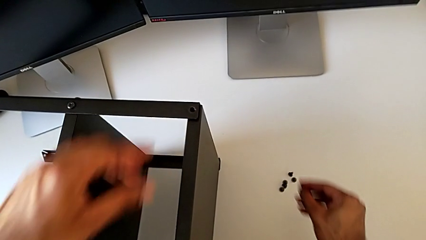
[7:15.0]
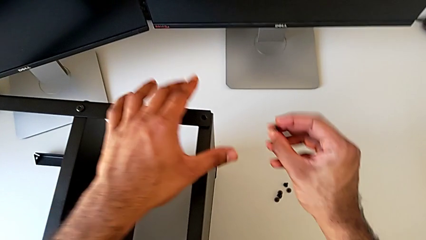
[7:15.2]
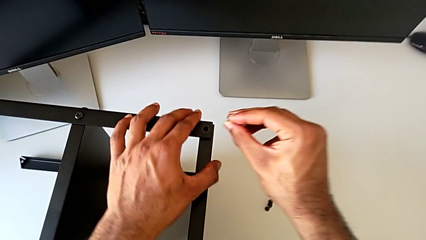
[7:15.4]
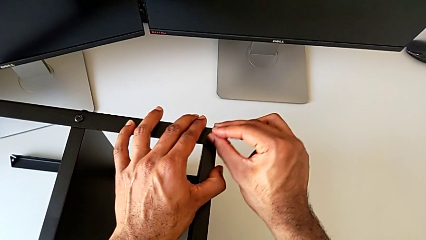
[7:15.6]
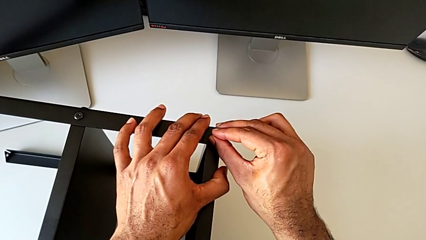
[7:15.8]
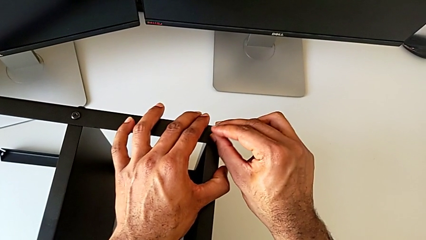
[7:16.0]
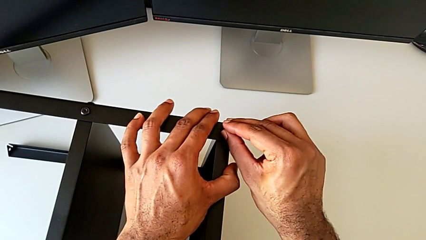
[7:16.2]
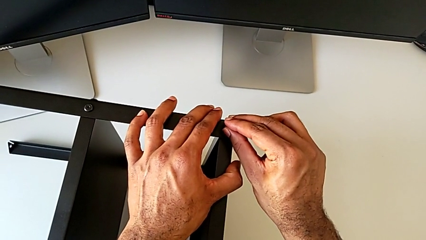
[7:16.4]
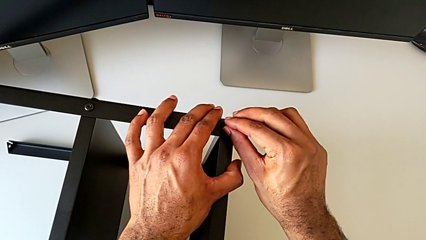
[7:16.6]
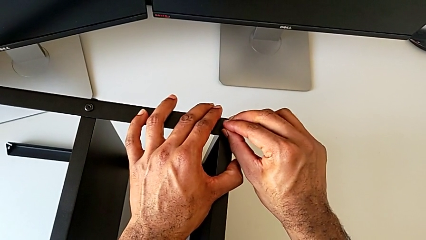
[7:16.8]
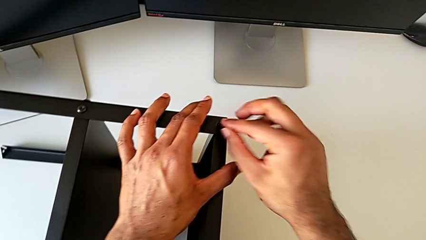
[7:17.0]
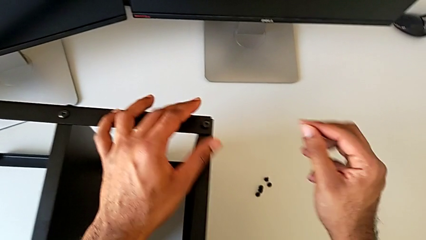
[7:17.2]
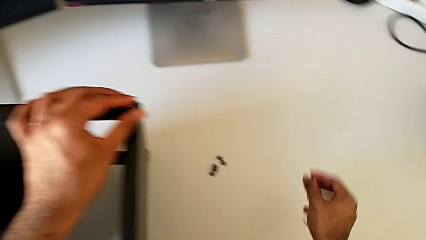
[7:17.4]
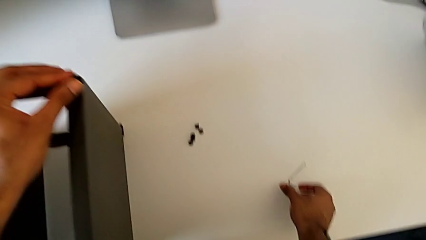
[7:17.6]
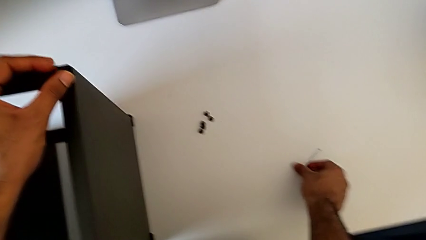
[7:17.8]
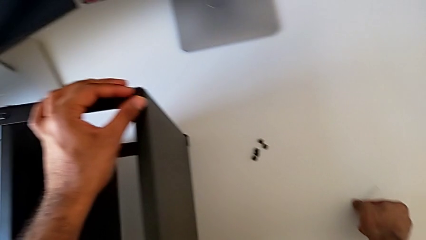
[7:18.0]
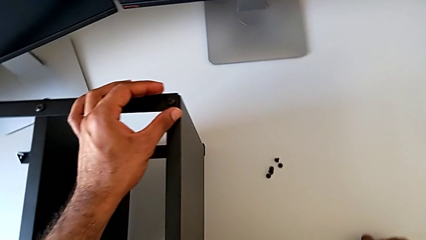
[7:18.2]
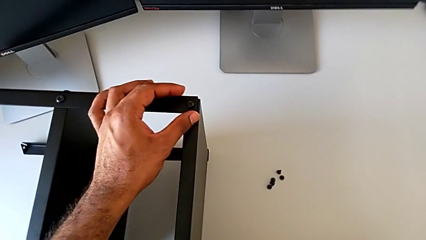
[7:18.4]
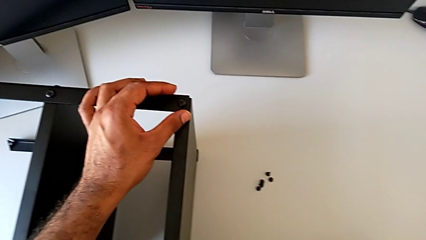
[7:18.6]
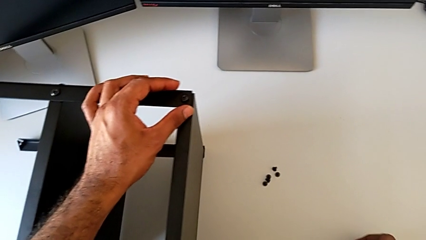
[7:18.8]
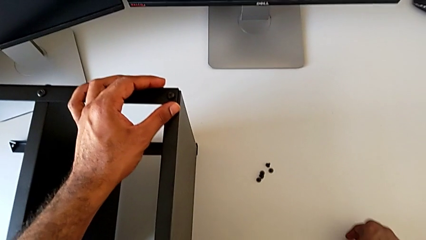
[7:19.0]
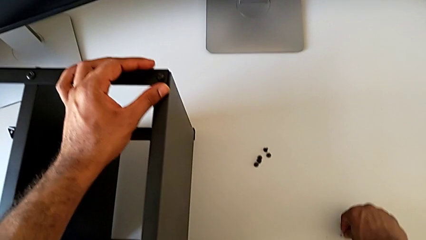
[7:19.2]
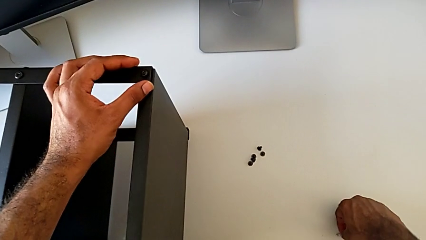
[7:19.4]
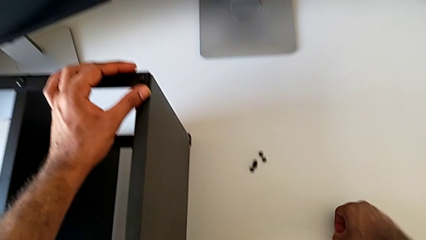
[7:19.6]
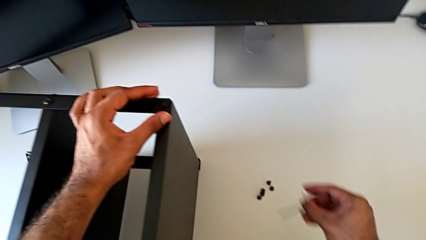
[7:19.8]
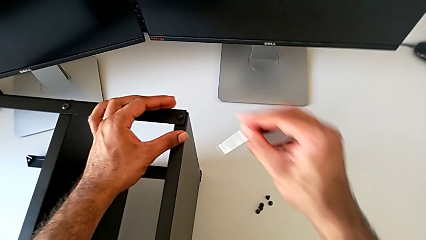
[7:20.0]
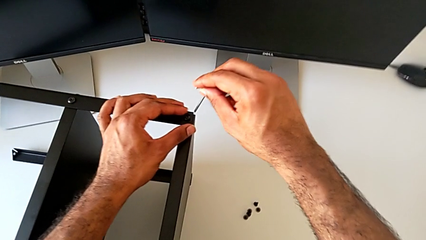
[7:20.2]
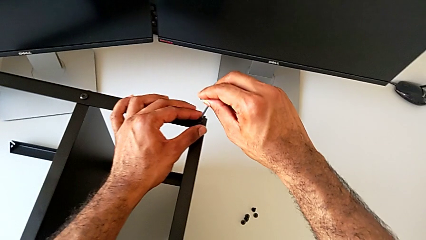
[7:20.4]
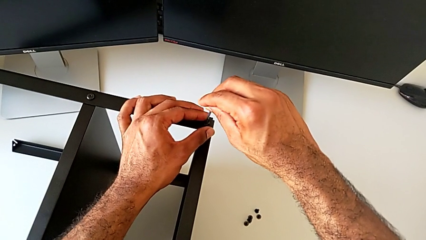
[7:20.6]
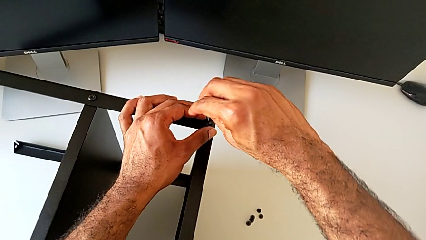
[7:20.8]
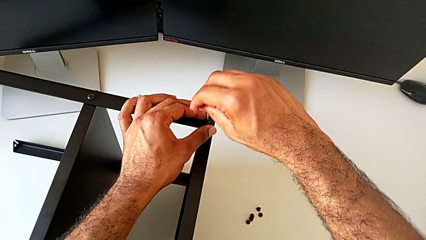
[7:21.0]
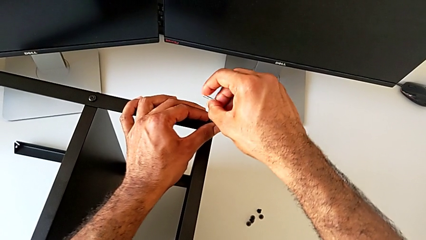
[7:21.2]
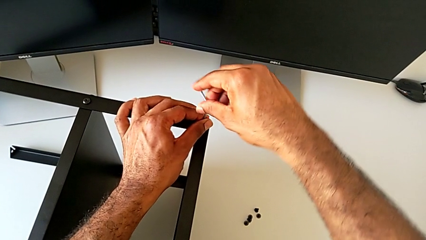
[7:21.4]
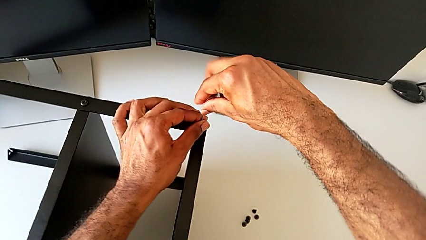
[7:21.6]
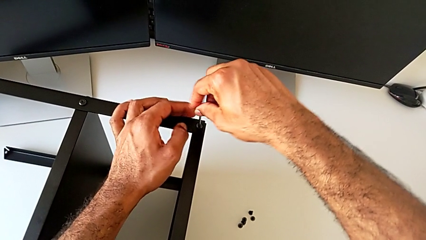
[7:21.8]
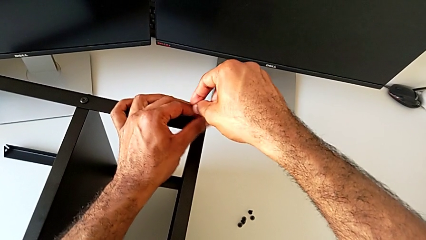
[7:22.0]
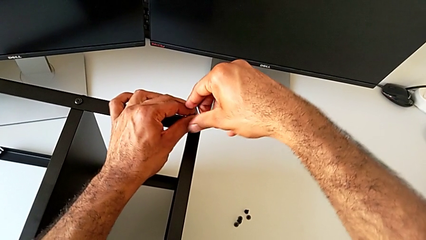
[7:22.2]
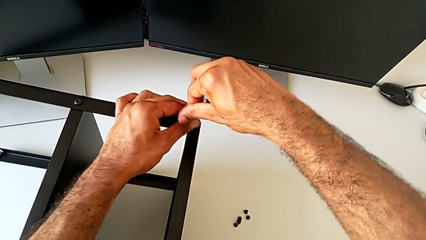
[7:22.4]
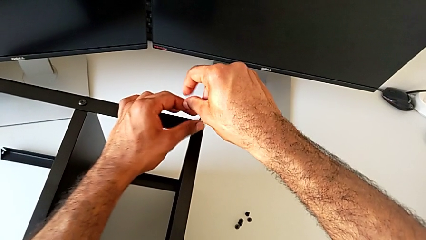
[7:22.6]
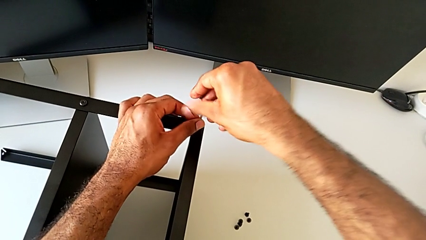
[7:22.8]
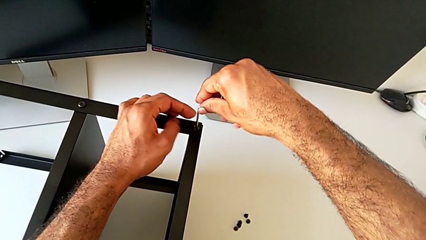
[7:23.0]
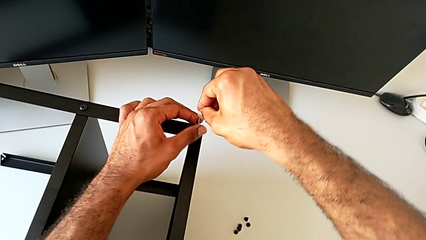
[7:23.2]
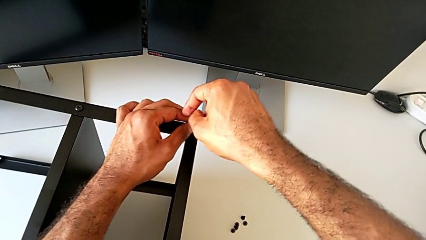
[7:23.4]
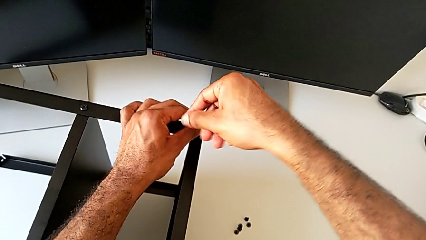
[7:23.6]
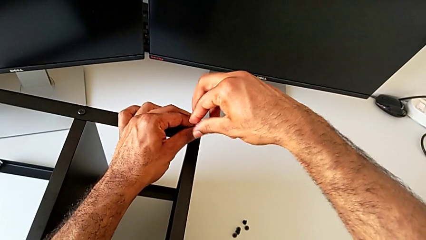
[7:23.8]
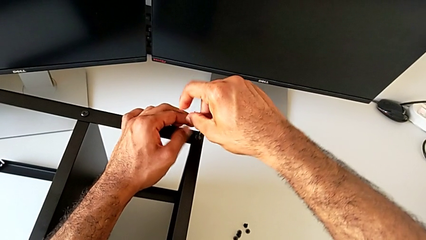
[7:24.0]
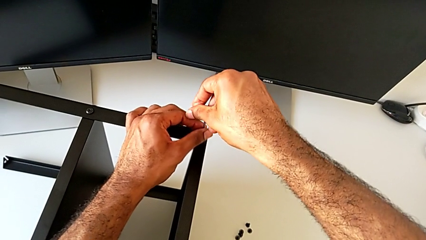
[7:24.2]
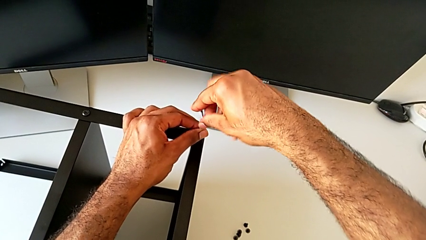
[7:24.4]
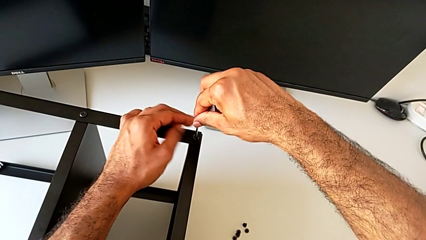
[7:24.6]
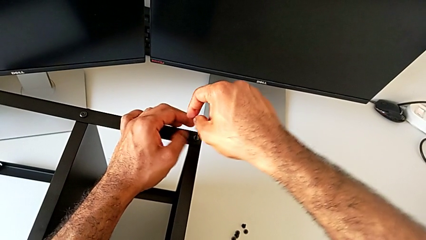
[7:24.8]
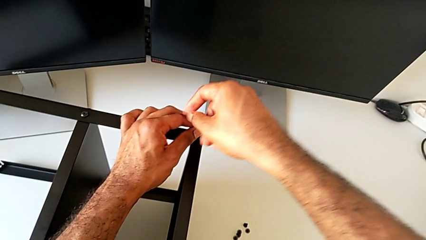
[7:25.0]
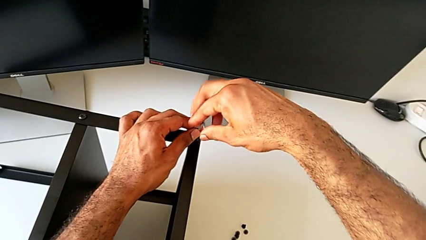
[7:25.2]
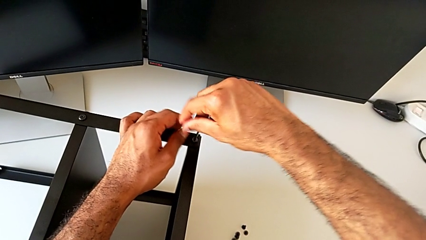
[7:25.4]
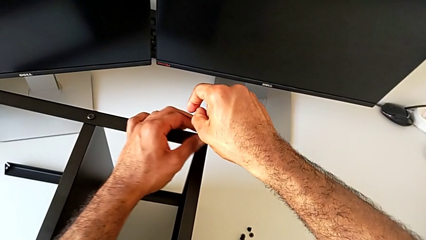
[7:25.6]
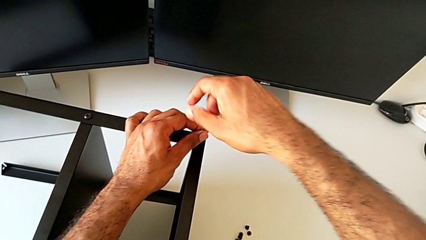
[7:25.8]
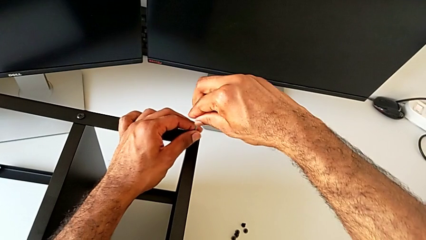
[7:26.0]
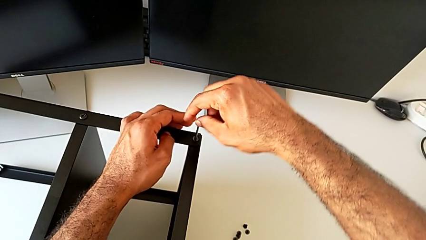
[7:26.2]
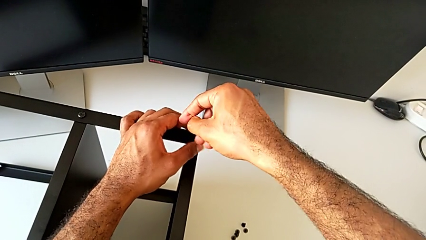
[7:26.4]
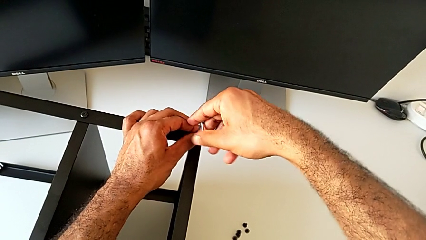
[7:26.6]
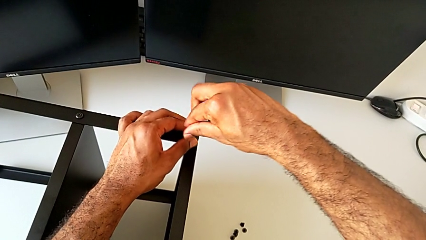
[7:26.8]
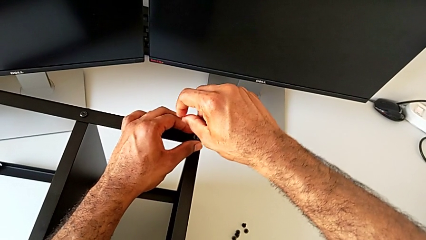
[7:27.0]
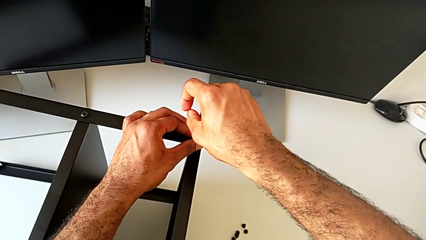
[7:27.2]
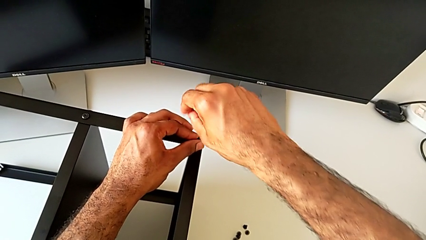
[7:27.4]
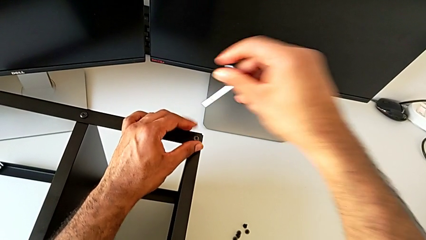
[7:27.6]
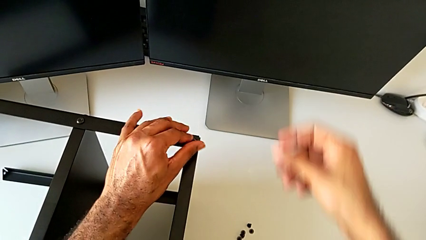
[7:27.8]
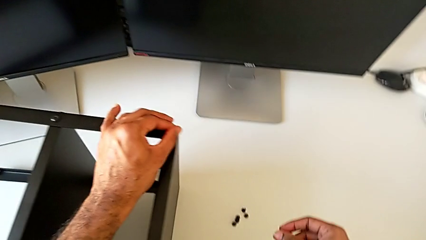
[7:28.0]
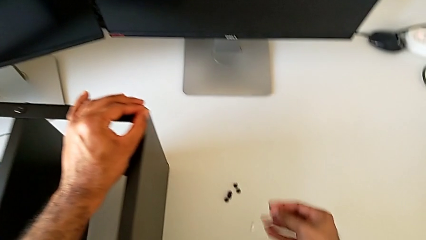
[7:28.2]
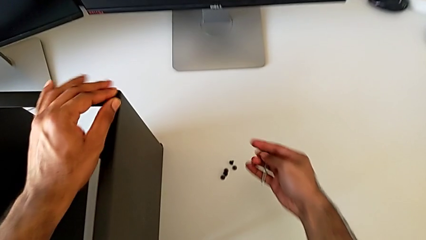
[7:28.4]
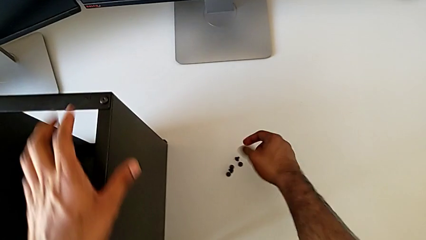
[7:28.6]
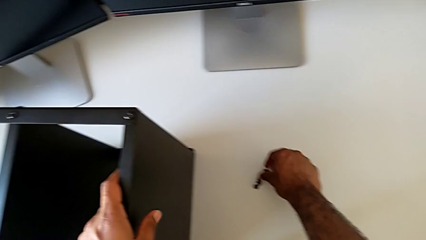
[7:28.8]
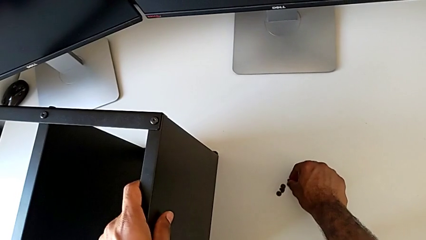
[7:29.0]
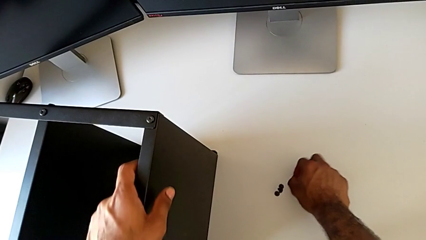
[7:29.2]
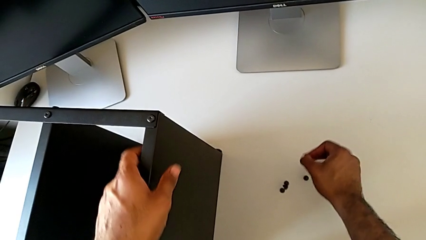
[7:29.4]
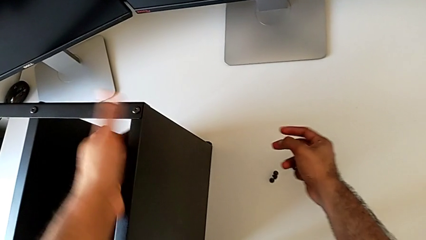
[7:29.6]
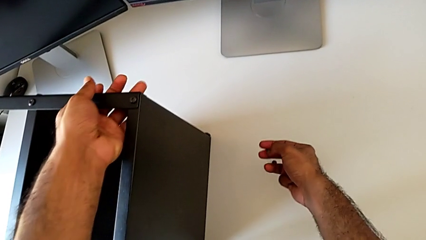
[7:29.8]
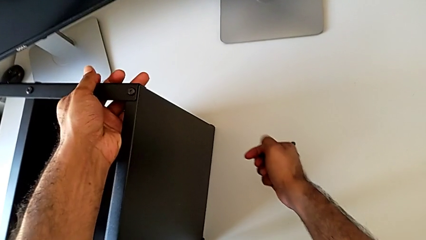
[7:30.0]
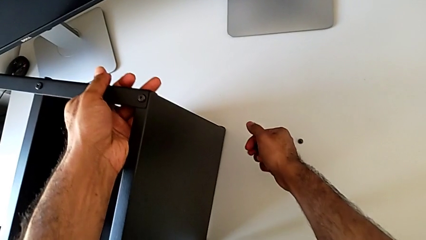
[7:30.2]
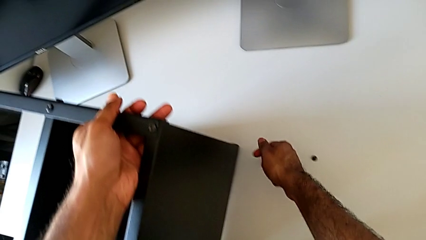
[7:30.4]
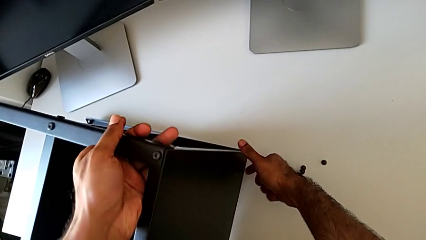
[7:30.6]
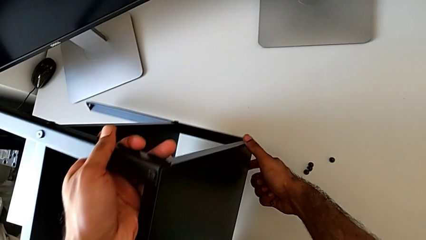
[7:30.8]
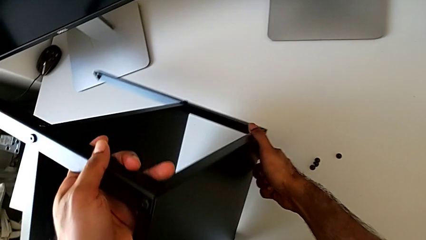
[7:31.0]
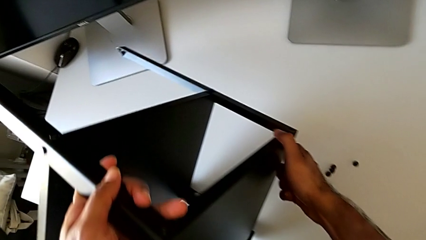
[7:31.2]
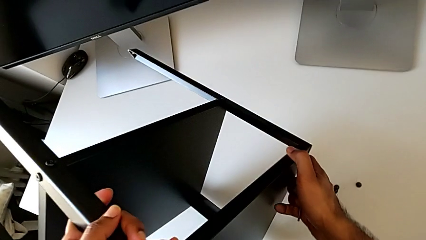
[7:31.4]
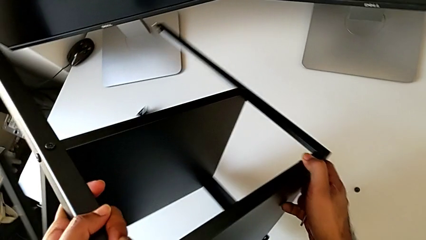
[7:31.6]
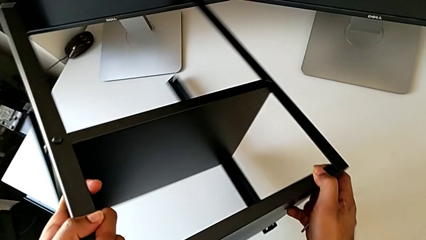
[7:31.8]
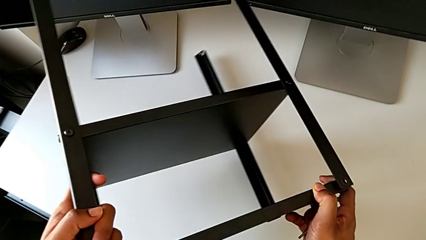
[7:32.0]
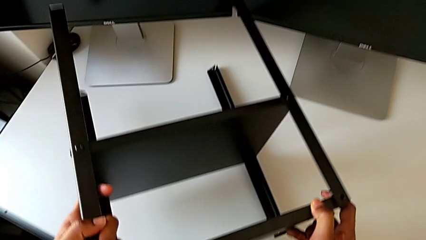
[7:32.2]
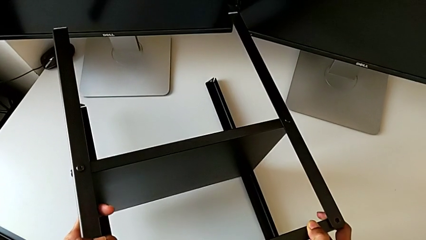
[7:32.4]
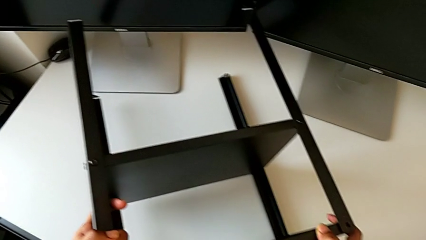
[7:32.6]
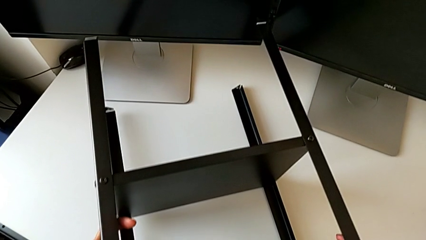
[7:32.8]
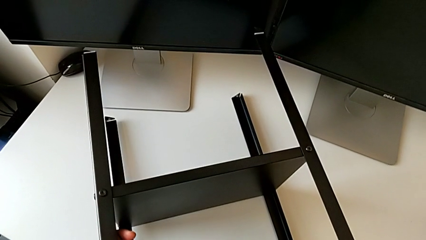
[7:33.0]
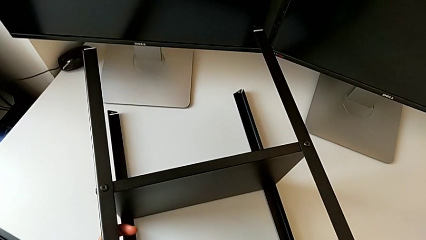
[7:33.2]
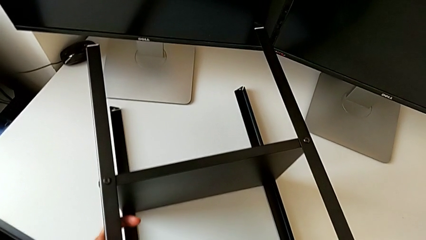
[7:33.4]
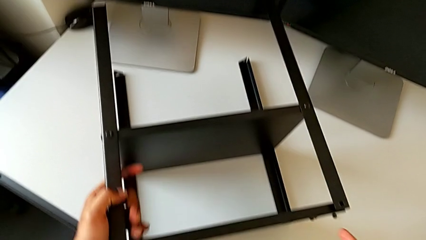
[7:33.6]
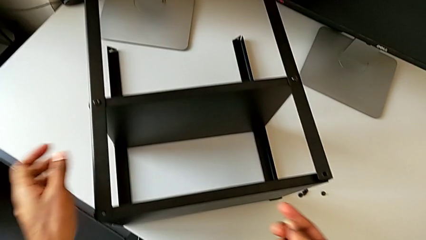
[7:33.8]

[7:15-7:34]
The camera wearer is screwing the second leg to the top tray. They insert the hex socket head, grab the Allen wrench, insert it, screw the hex socket head, withdraw the Allen wrench, grab the hex socket head, rotate the nightstand and place it.
